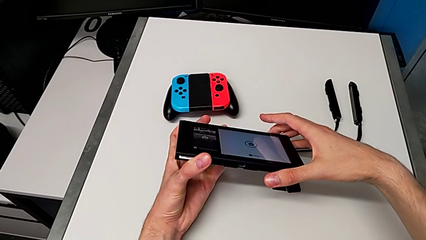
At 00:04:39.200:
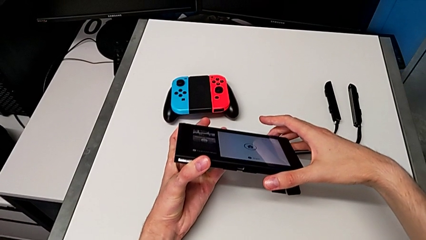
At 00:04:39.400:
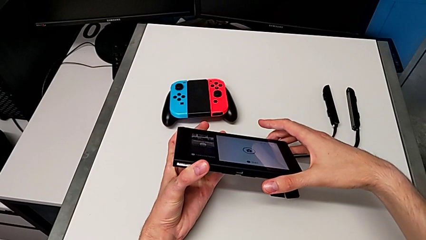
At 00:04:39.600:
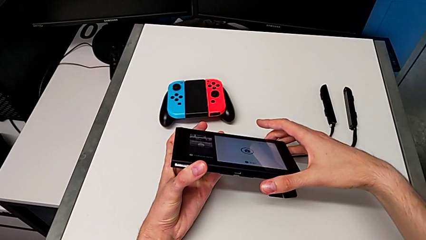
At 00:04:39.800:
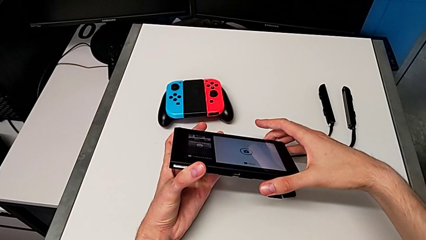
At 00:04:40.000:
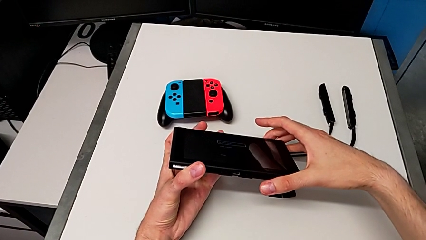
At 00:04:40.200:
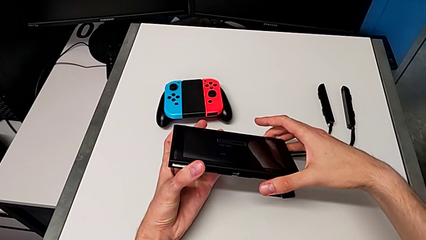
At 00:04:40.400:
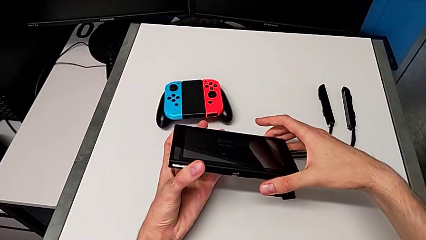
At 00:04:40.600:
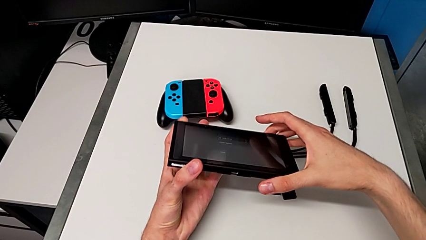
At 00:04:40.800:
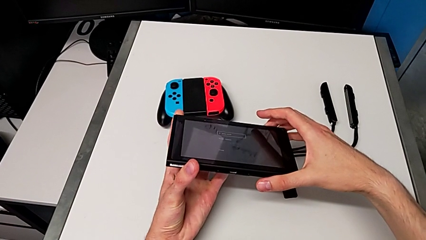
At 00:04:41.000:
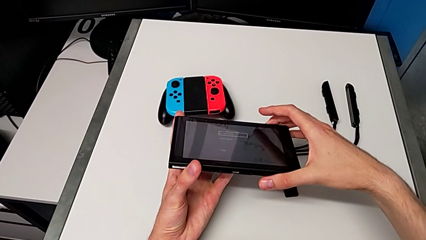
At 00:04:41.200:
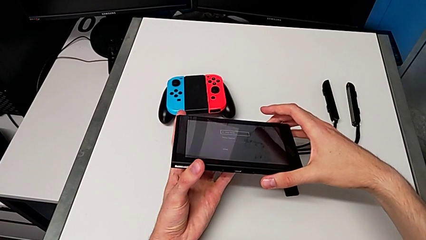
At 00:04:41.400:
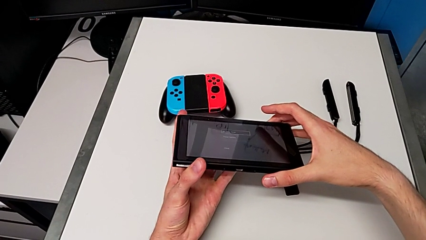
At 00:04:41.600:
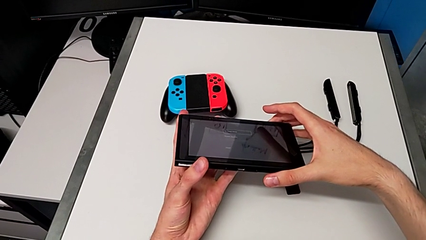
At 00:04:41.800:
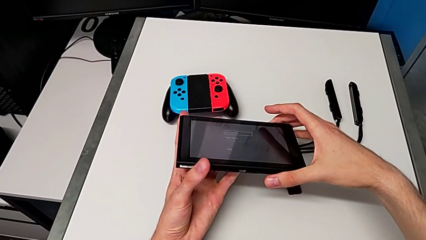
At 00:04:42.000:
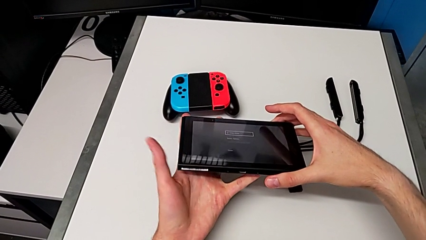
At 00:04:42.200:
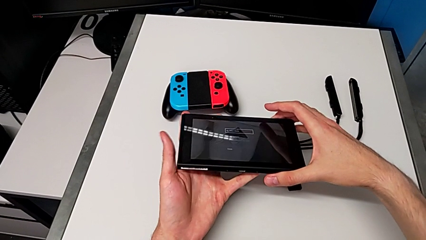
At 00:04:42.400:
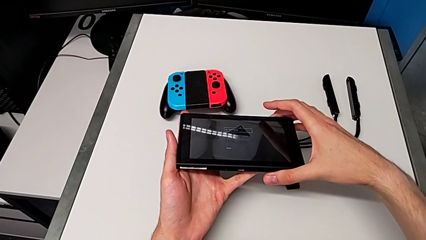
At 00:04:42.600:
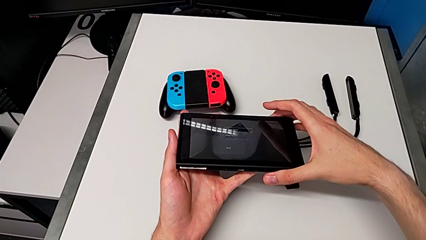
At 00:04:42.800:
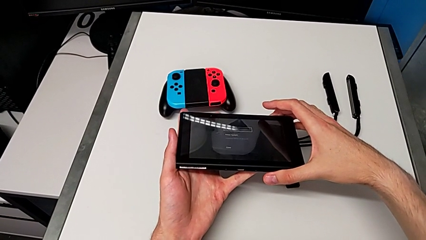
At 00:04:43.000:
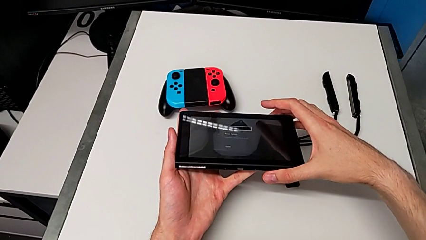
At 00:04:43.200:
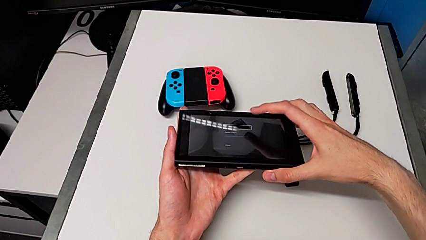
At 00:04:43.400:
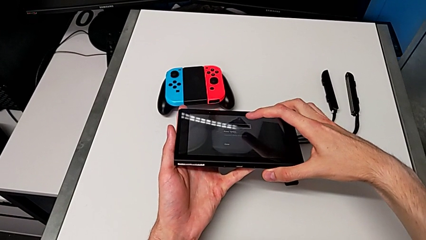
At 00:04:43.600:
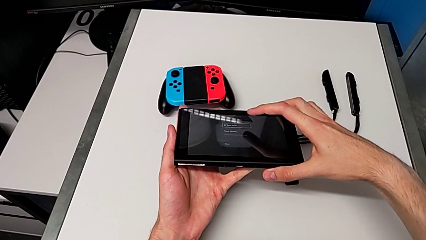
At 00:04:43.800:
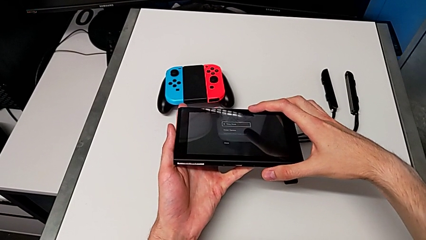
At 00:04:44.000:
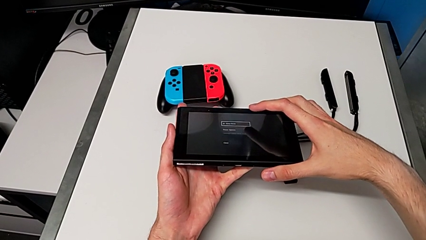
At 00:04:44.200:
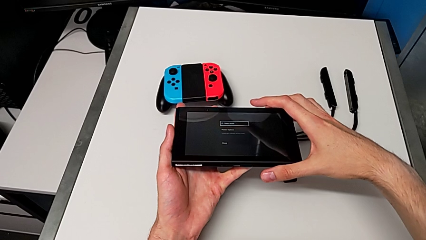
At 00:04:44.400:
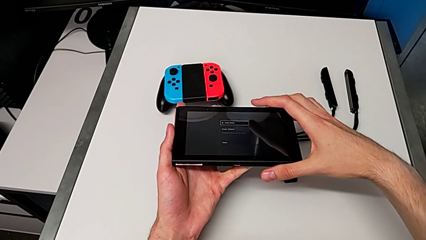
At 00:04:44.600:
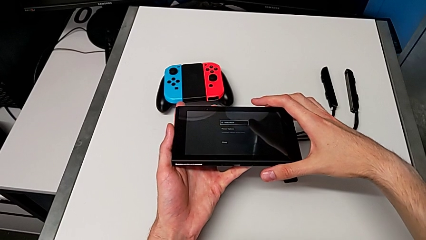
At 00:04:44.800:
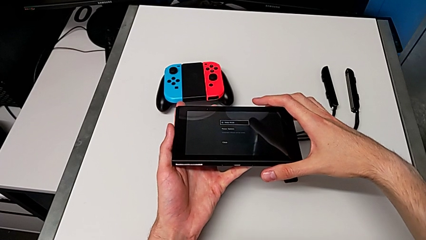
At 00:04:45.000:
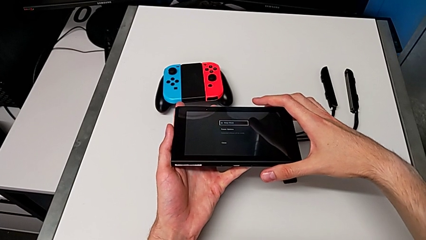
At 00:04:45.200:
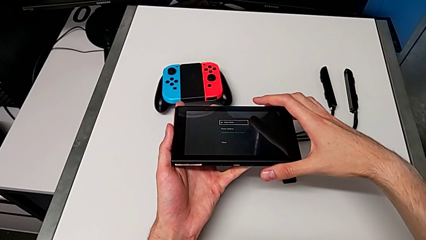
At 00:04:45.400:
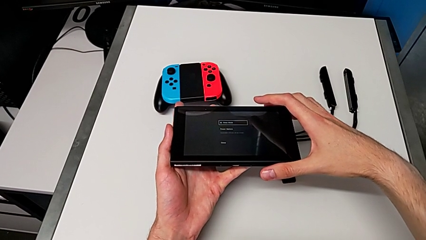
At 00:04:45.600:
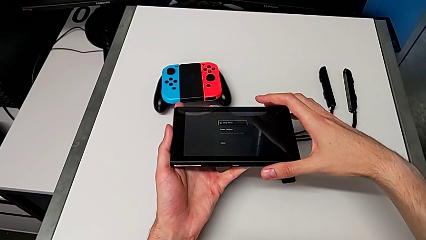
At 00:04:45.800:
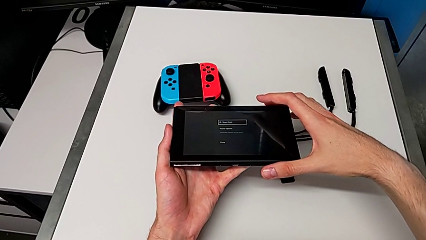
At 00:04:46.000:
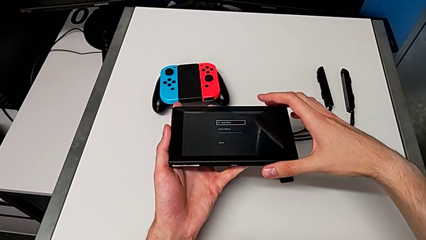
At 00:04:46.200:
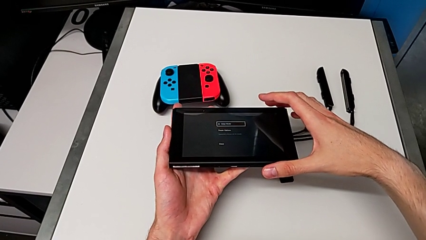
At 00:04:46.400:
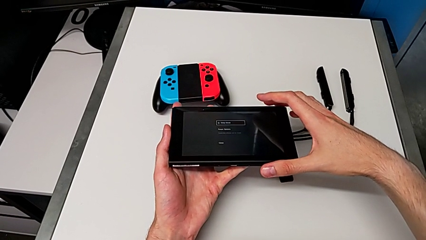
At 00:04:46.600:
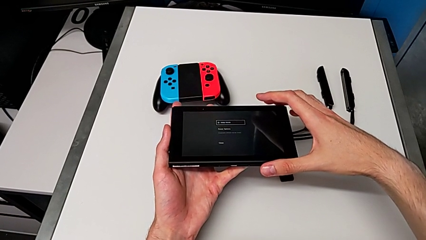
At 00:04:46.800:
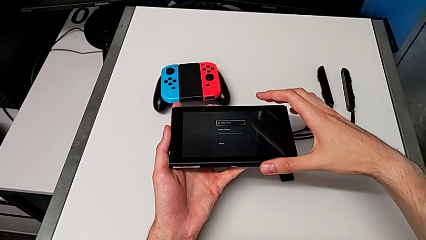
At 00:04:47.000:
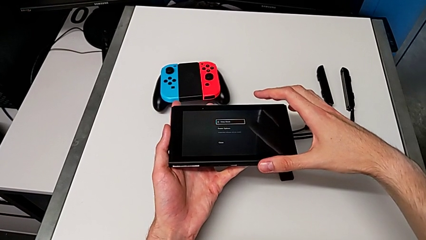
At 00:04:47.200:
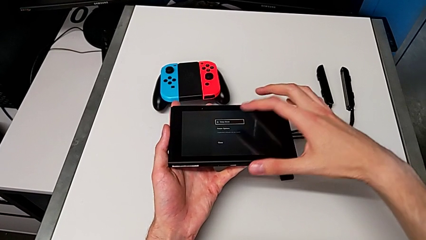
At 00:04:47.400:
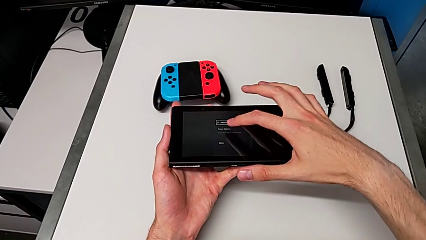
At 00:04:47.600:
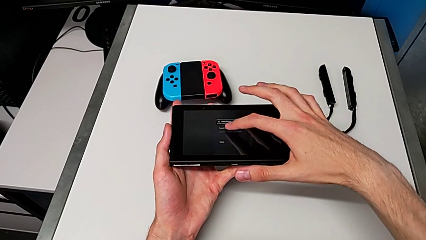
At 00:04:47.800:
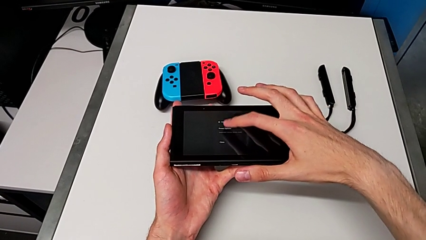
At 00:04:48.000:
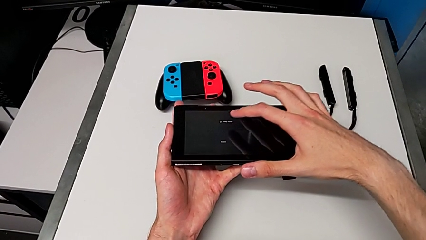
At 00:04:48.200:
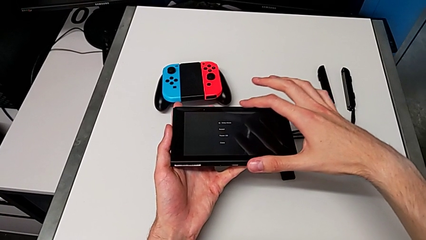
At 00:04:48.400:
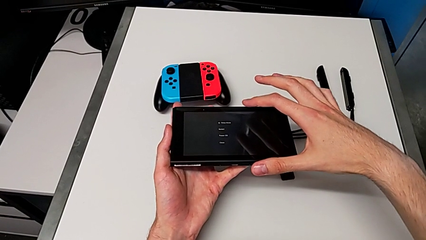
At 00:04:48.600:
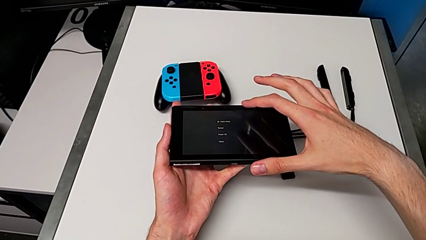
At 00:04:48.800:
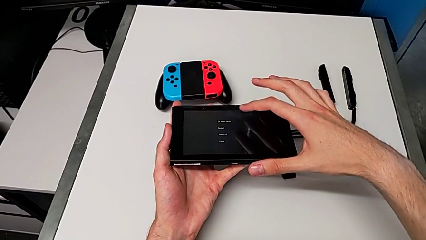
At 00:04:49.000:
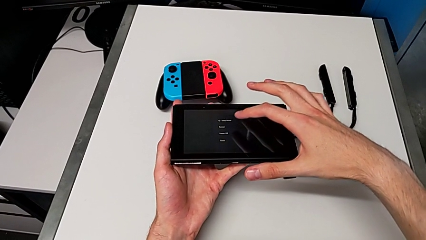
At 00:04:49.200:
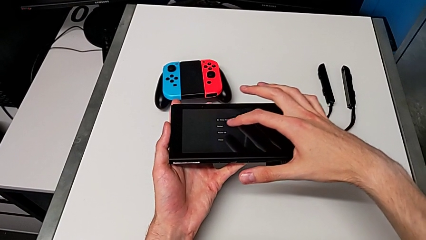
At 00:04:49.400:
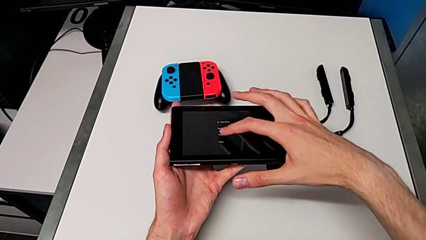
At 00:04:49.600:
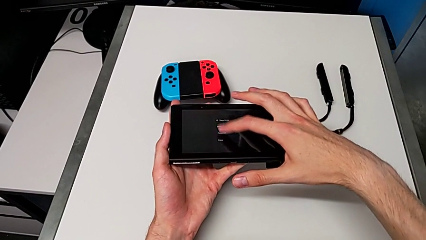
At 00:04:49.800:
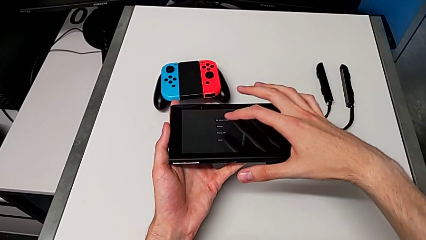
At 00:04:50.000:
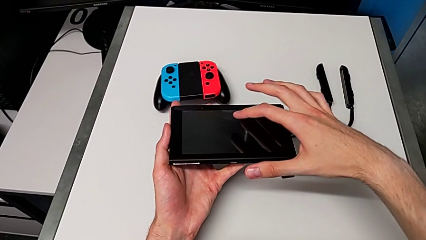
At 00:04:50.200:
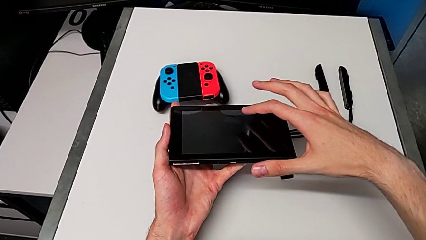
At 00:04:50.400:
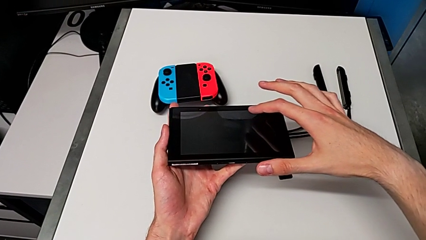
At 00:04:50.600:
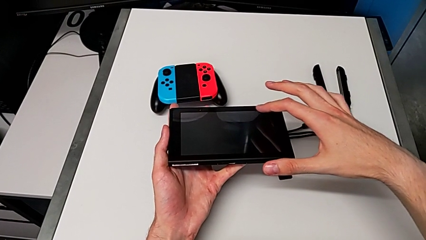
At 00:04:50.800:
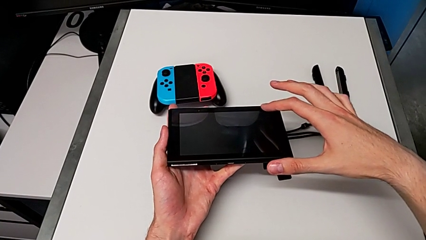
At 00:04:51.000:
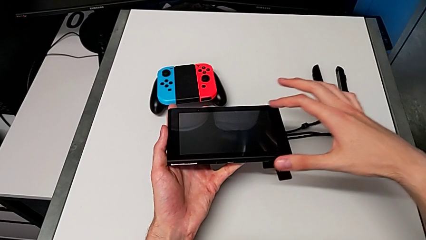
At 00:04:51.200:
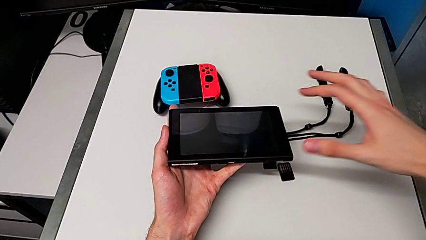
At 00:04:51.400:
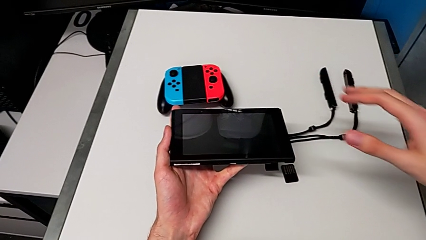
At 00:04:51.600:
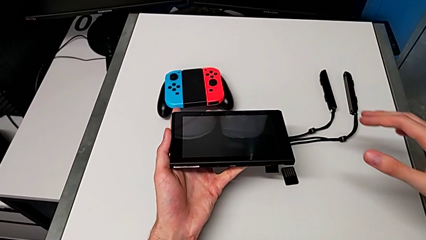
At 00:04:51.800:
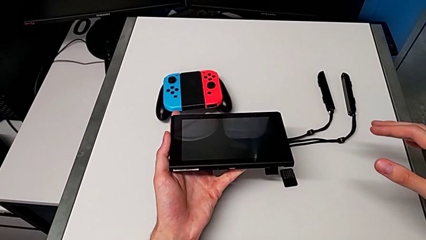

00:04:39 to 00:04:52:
The camera wearer is turning off the Nintendo Switch console. They press the touch screen twice.
